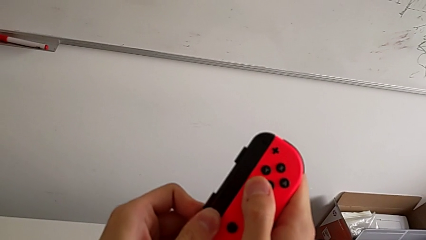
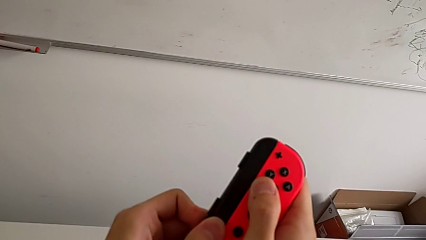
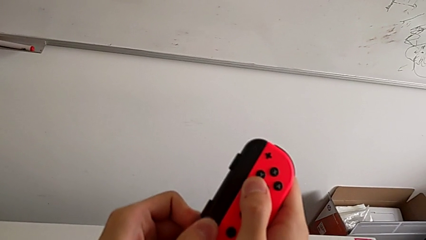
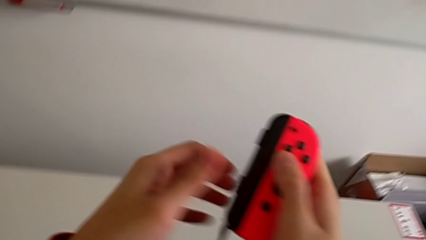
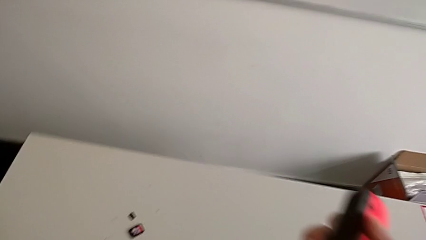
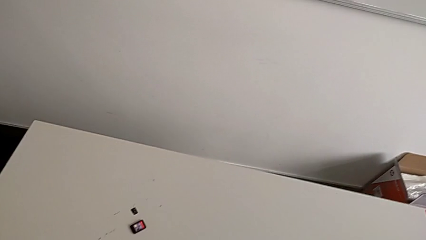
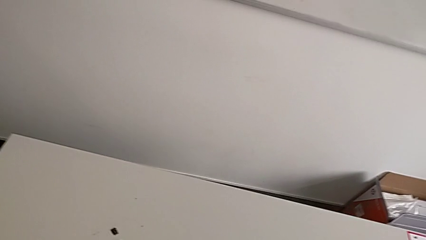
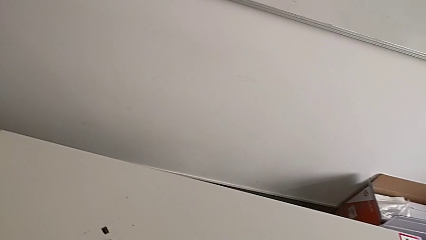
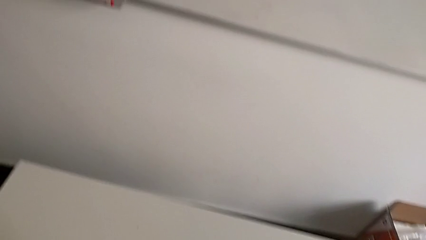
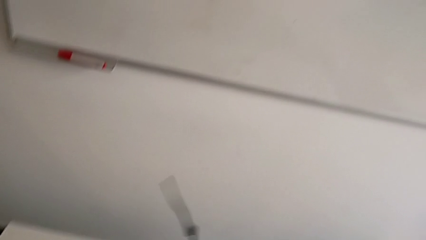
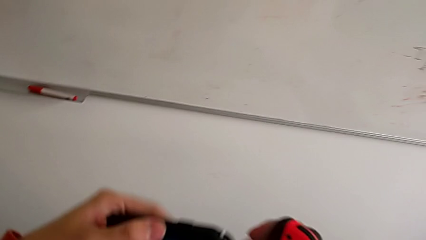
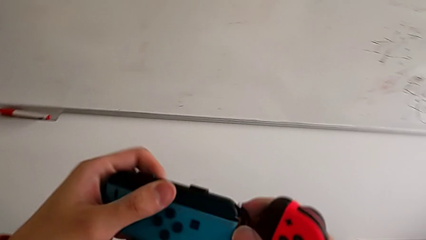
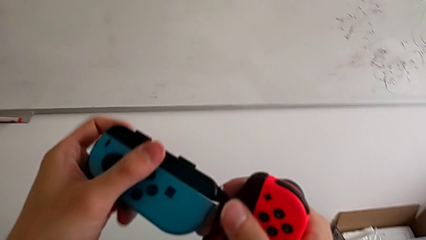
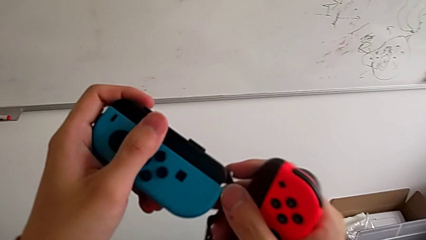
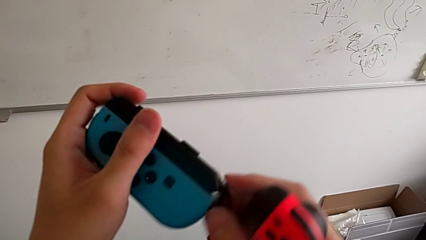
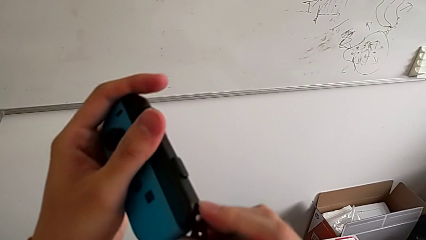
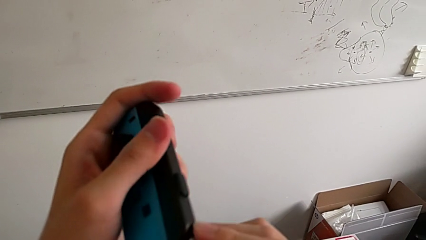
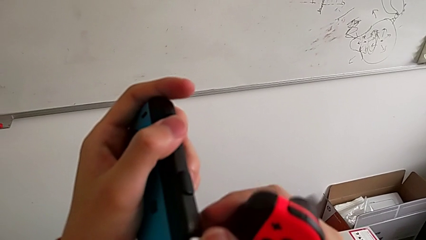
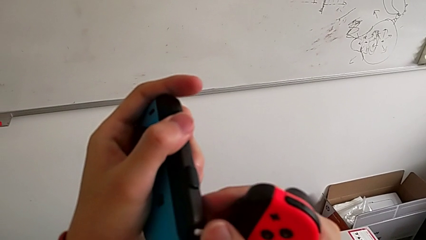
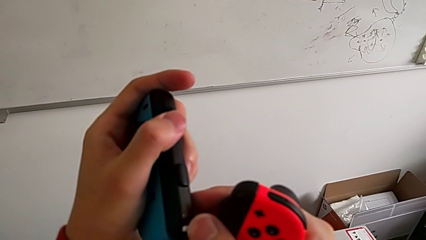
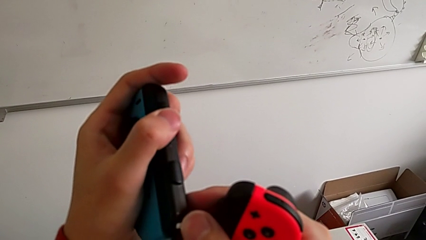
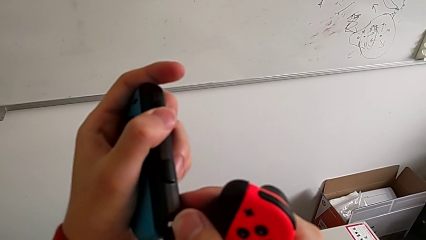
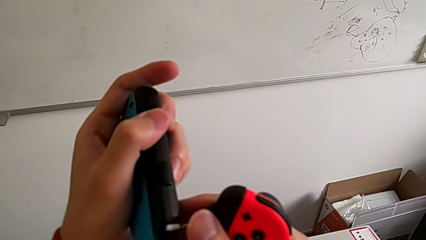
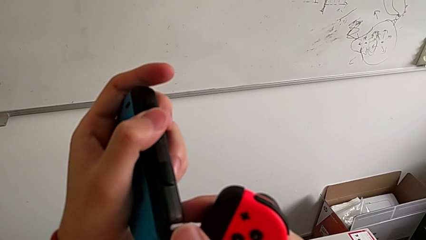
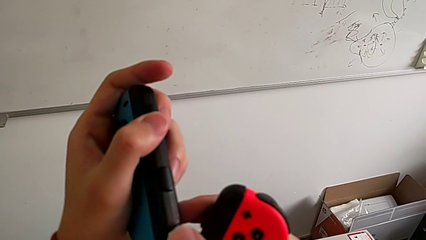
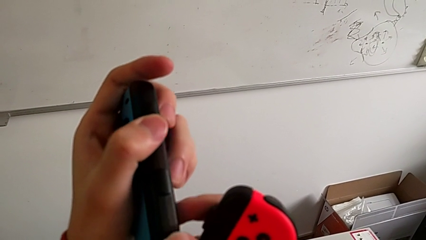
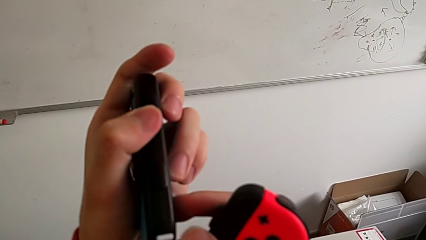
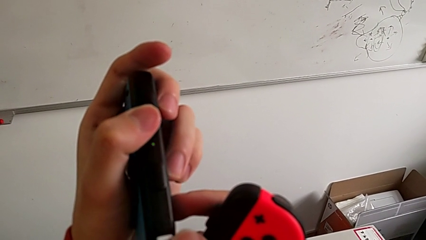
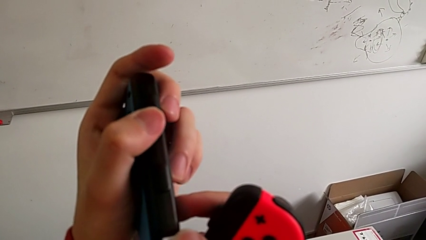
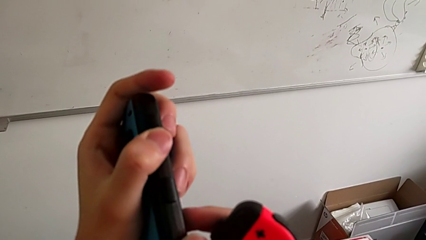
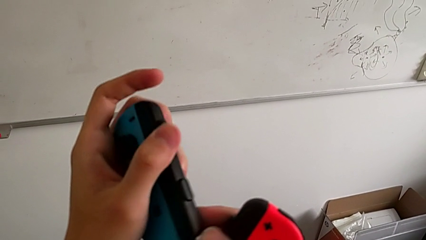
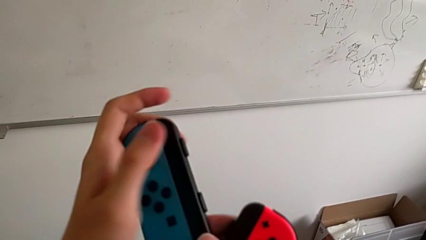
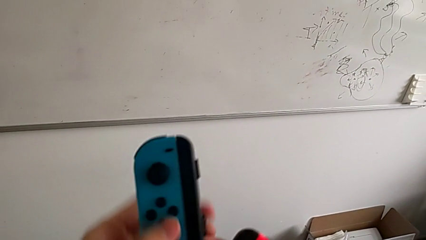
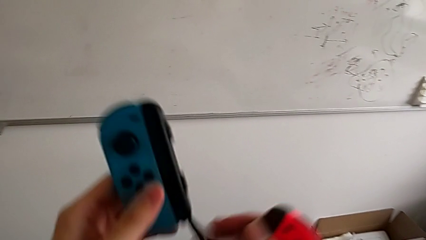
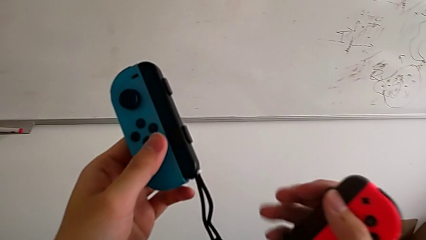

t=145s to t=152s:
The camera wearer is clicking the Joy-Con strap lock. They lock the blue Joy-Con strap lock.

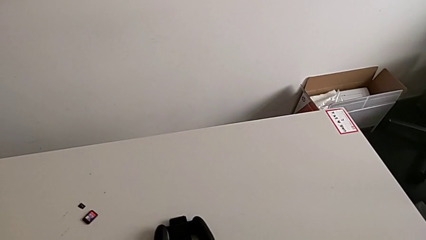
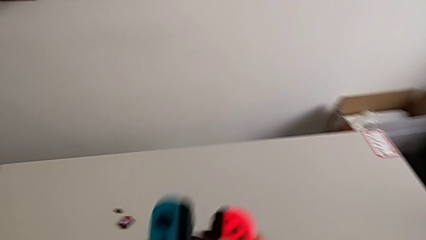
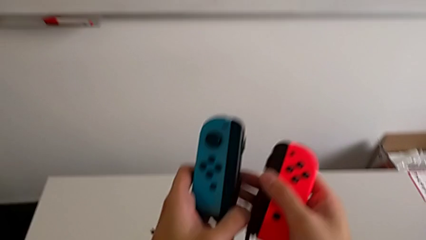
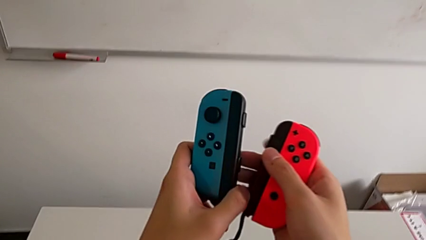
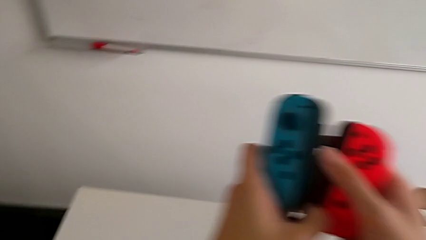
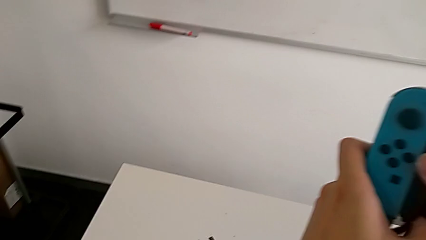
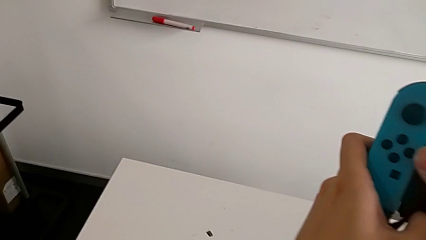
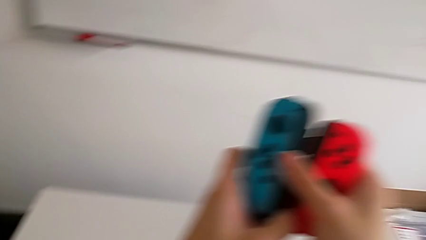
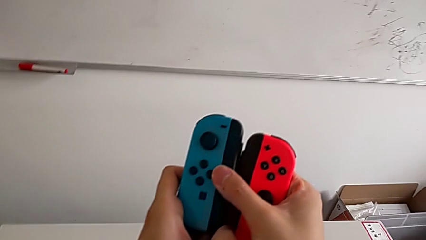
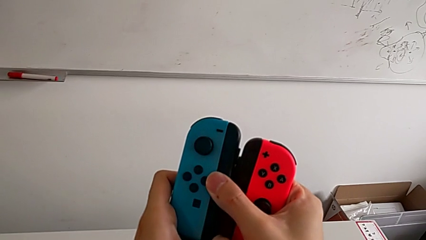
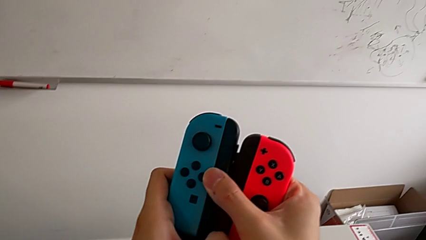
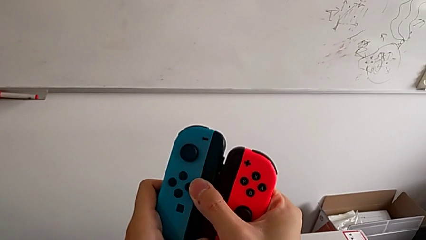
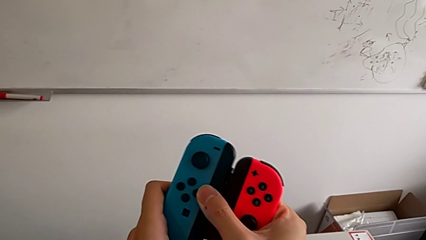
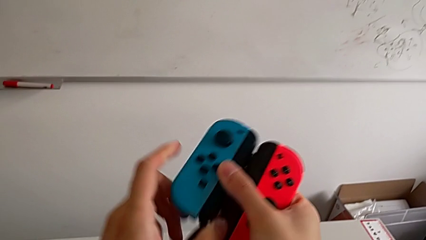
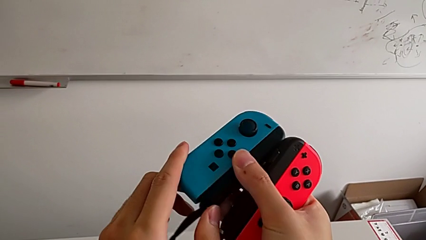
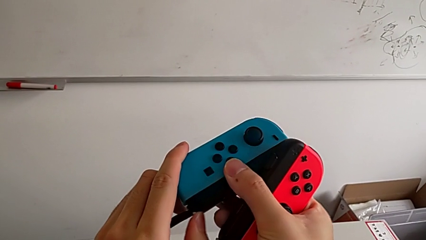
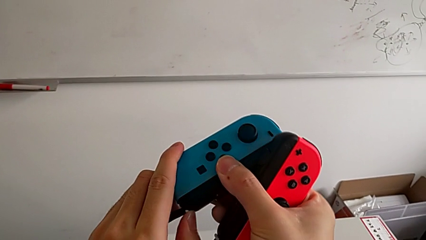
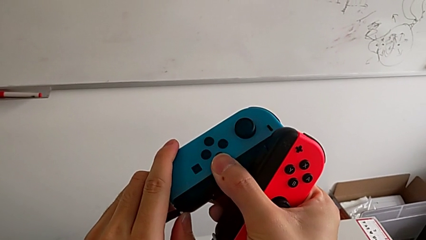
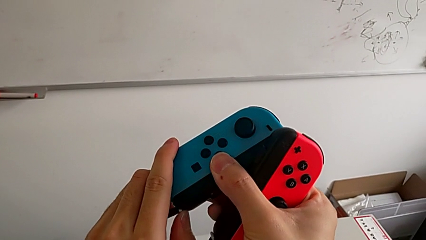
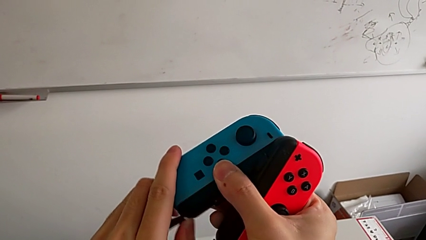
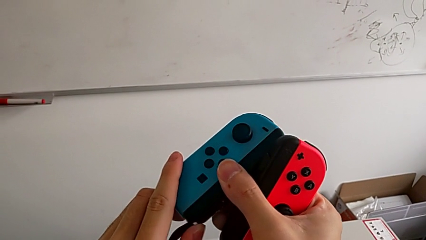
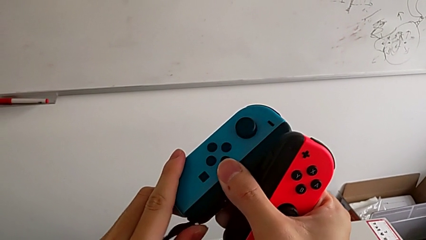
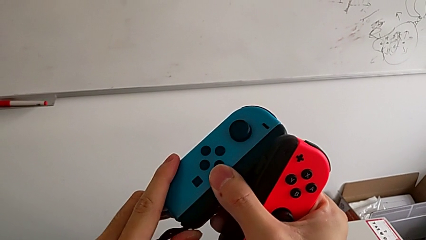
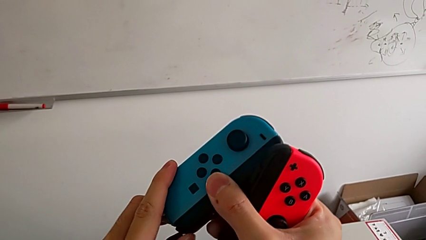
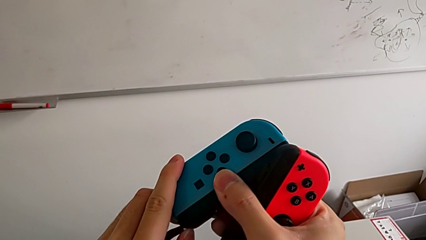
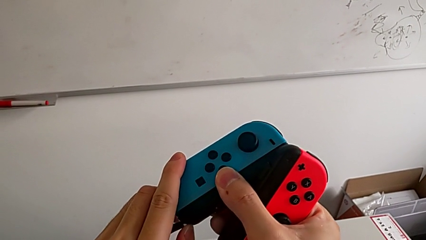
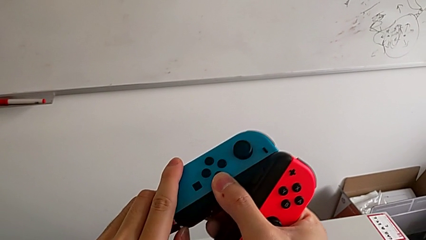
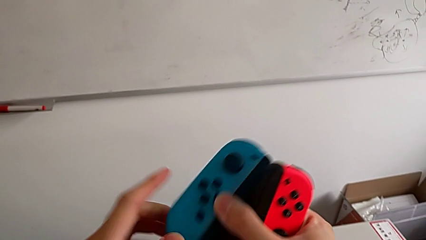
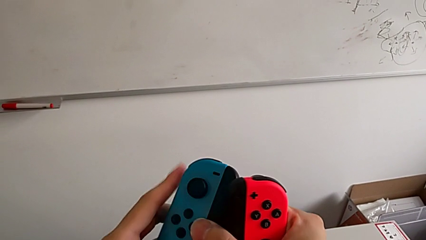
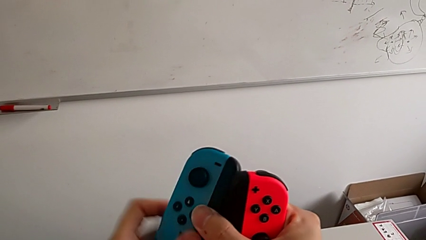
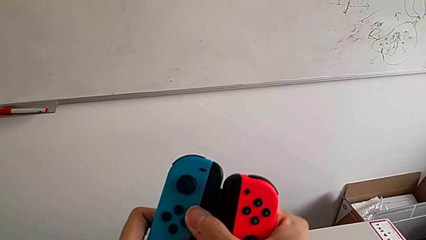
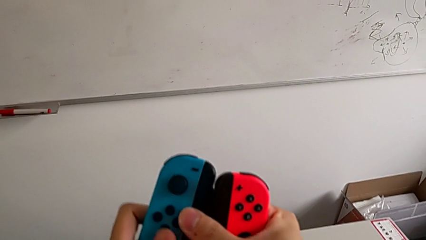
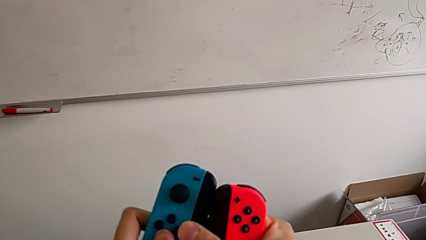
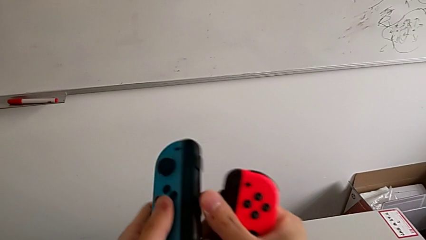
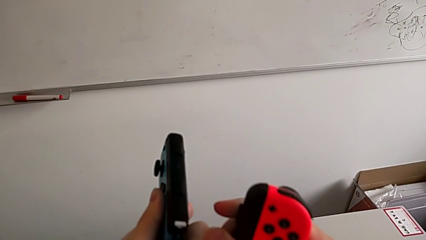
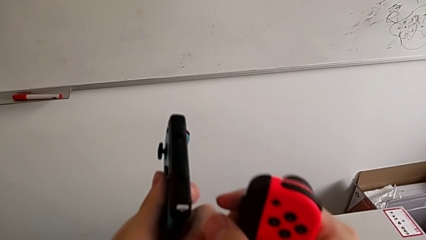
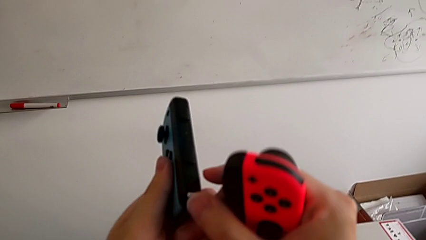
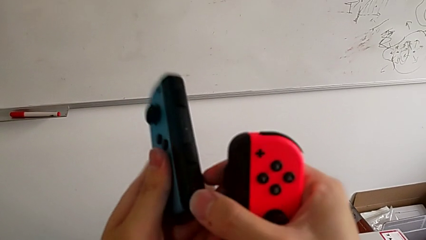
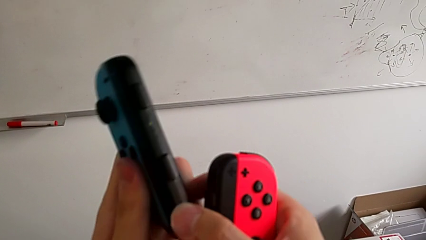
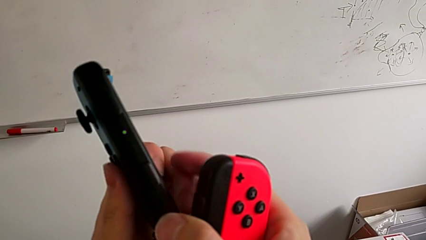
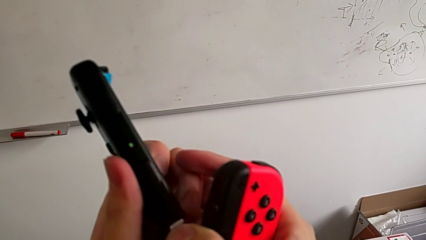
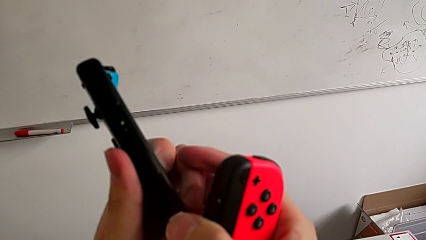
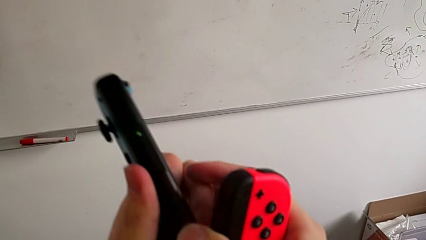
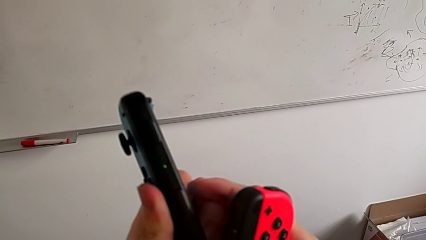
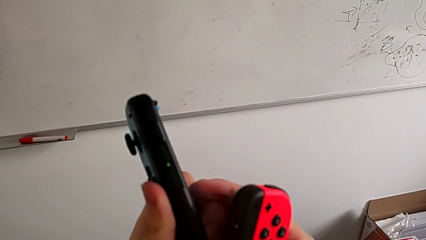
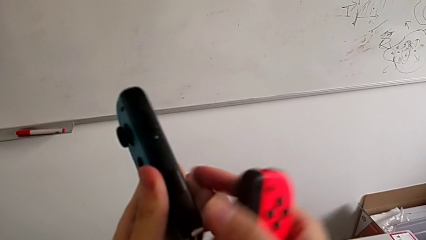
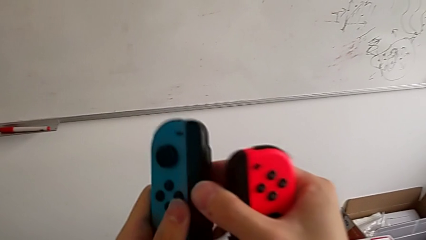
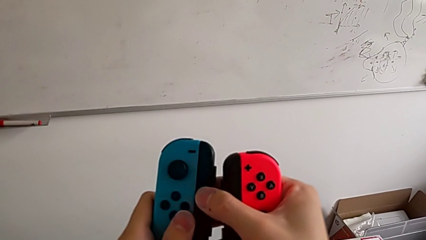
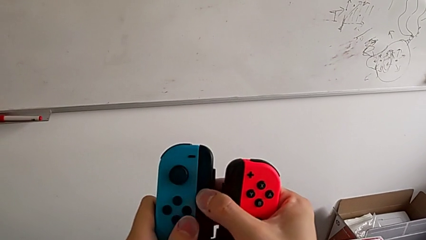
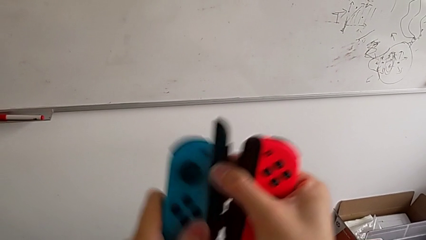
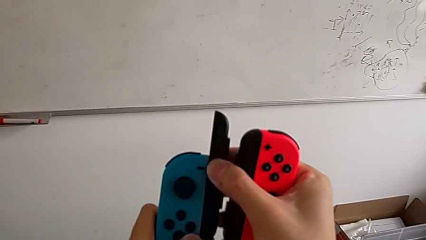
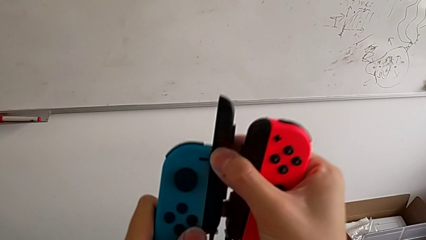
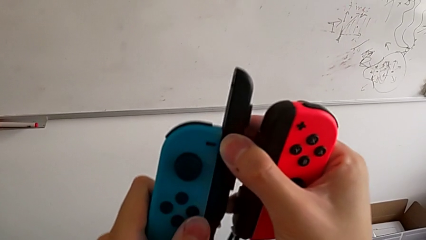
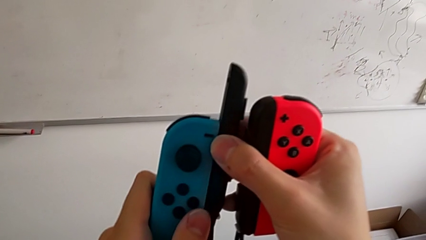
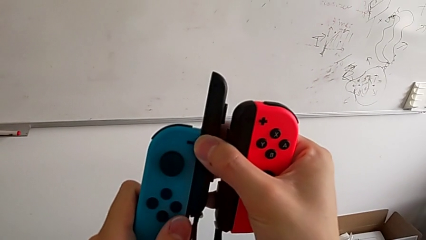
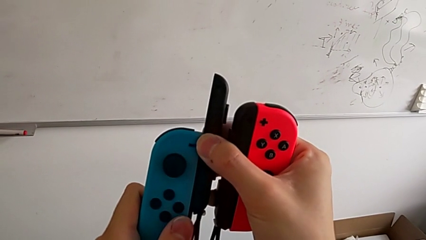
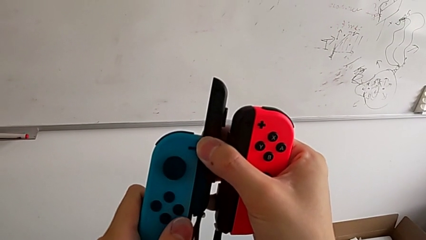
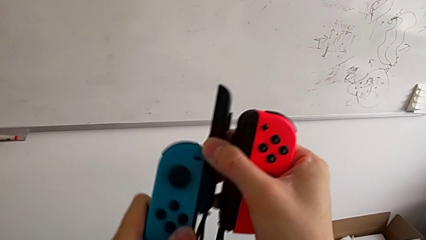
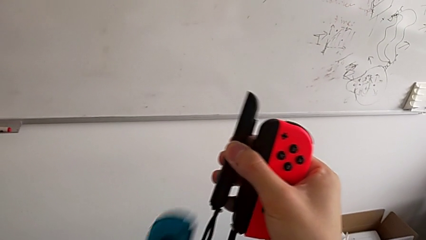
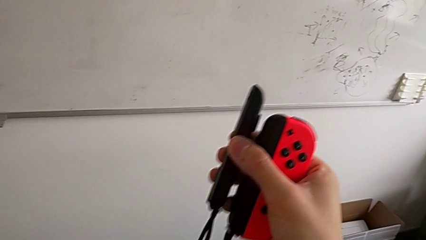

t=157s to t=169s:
The camera wearer is disassembling the Joy-Con controller from the Joy-Con strap. They unlock the blue Joy-Con strap lock and withdraw the blue Joy-Con strap.
